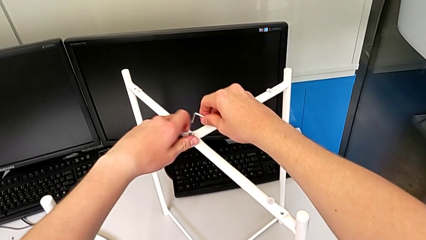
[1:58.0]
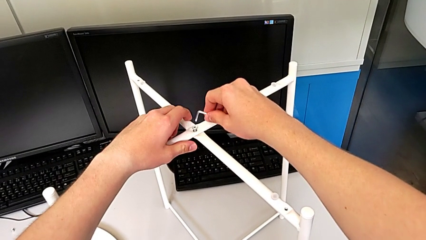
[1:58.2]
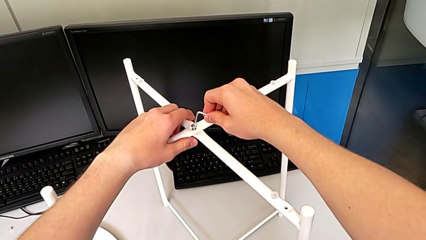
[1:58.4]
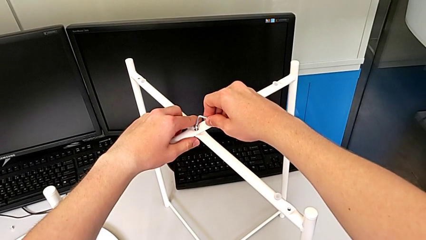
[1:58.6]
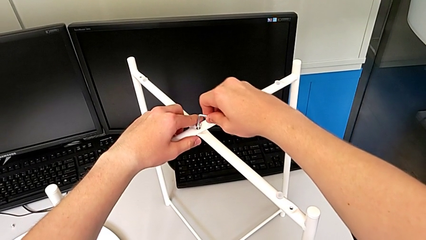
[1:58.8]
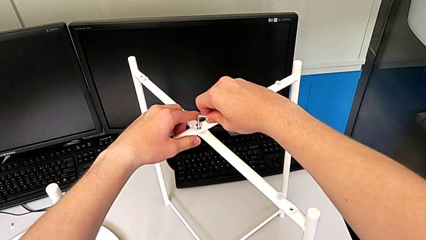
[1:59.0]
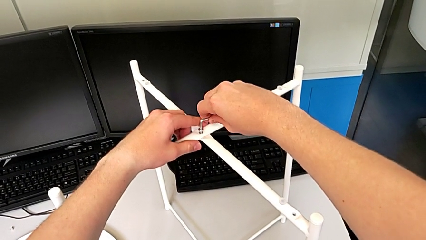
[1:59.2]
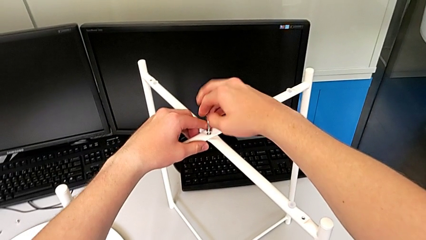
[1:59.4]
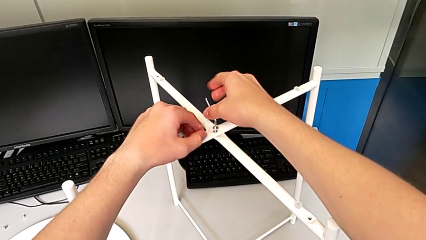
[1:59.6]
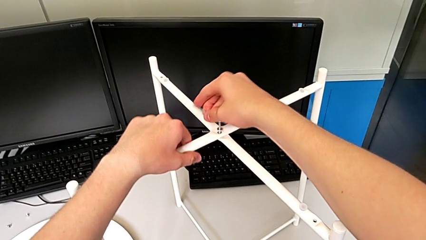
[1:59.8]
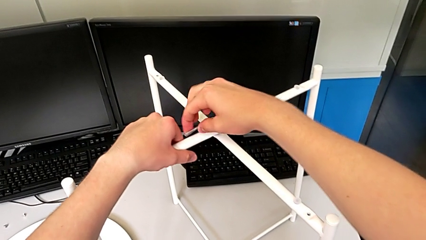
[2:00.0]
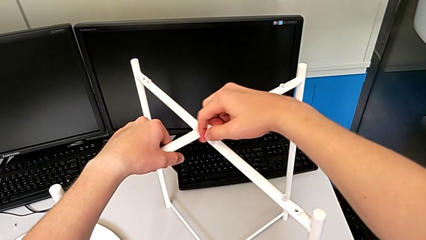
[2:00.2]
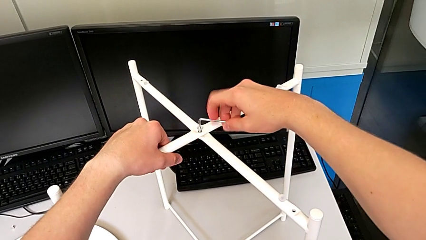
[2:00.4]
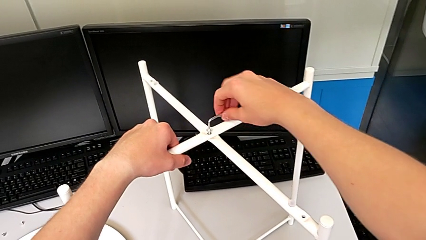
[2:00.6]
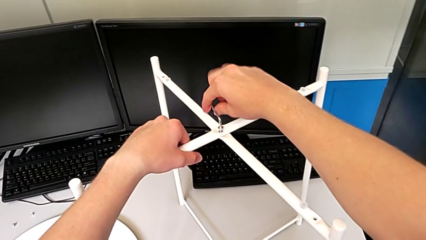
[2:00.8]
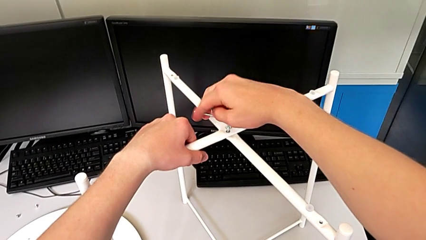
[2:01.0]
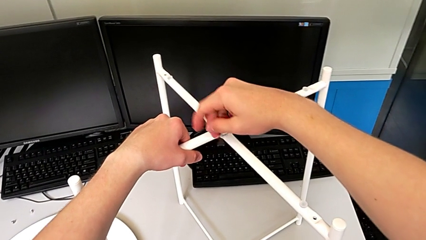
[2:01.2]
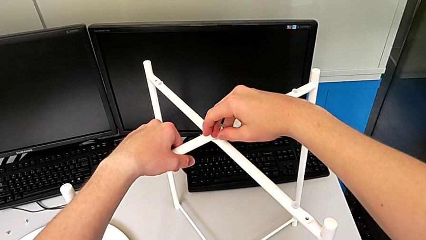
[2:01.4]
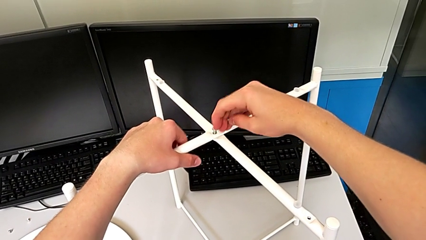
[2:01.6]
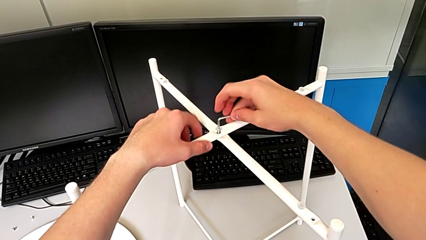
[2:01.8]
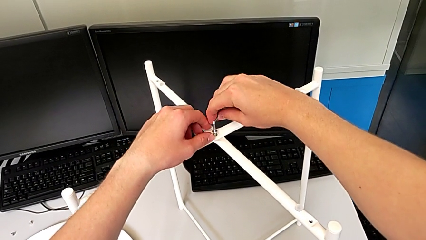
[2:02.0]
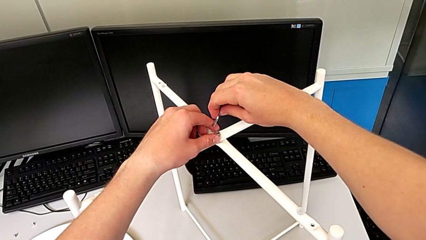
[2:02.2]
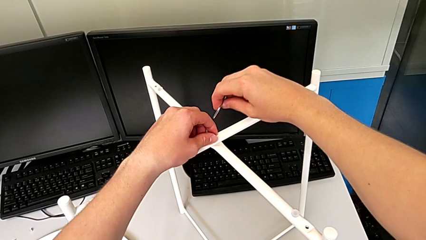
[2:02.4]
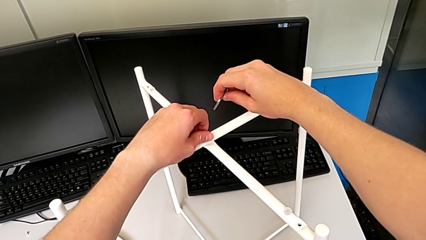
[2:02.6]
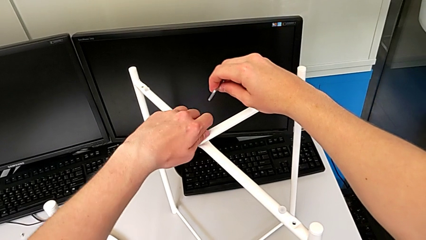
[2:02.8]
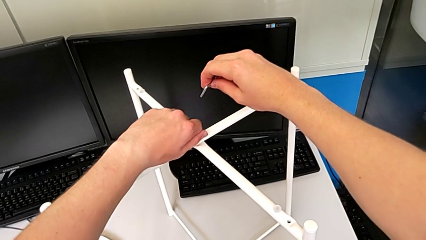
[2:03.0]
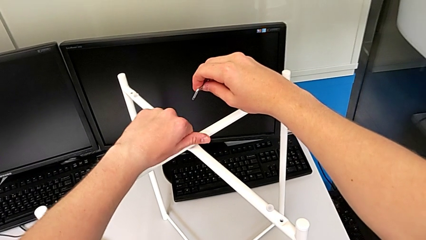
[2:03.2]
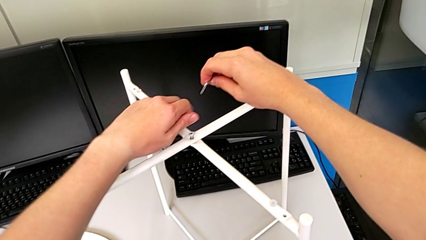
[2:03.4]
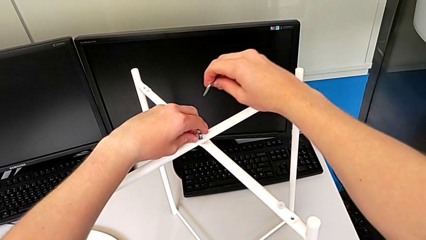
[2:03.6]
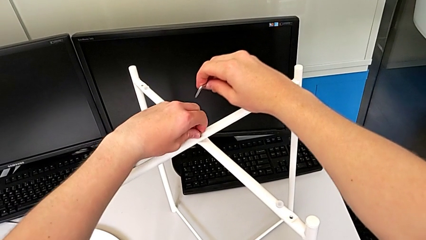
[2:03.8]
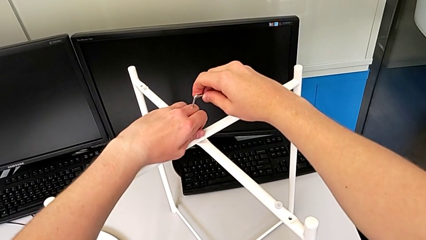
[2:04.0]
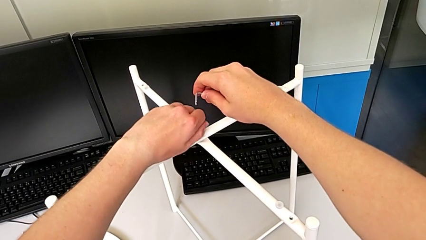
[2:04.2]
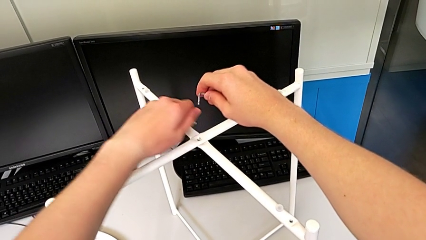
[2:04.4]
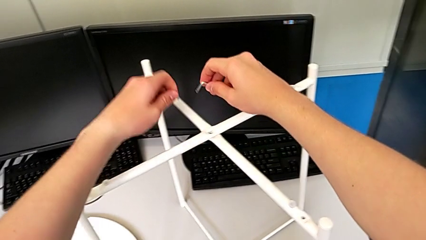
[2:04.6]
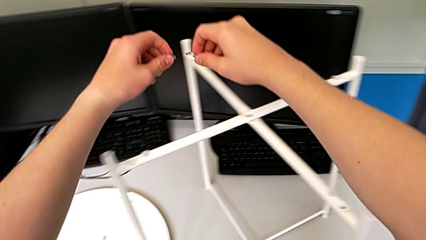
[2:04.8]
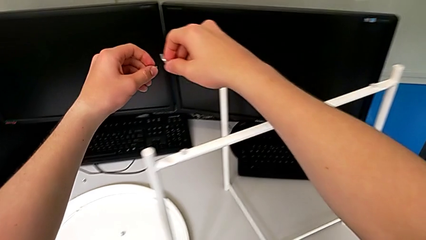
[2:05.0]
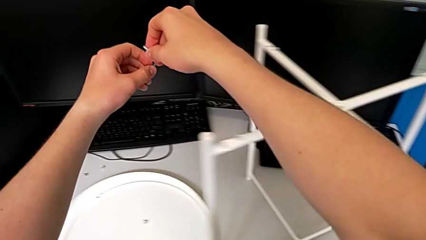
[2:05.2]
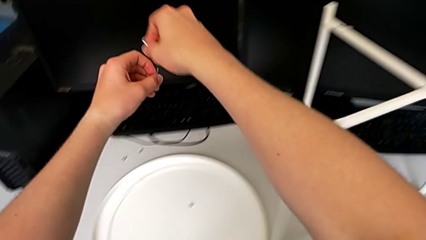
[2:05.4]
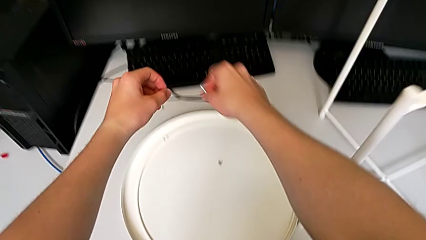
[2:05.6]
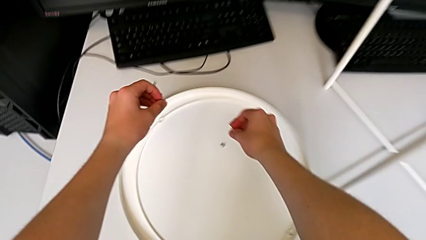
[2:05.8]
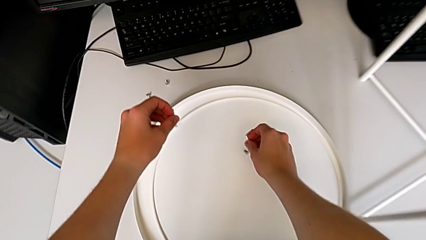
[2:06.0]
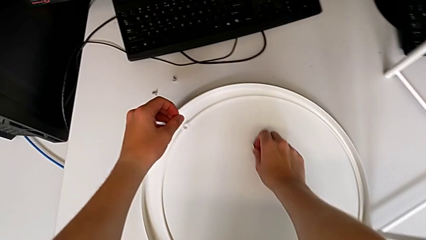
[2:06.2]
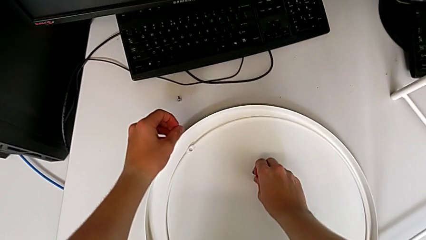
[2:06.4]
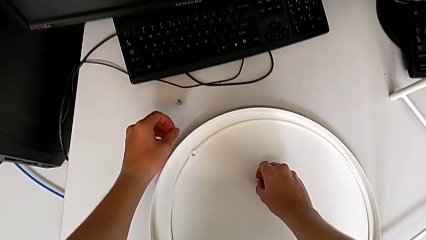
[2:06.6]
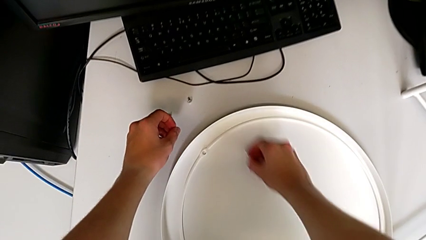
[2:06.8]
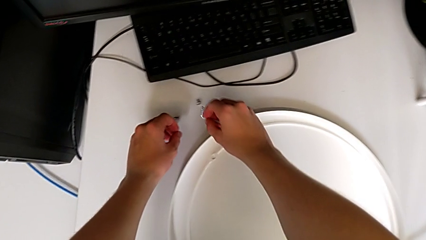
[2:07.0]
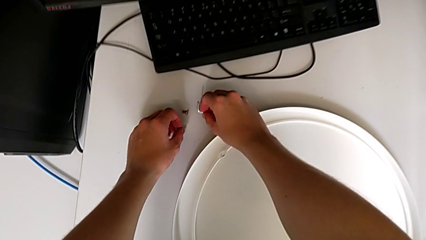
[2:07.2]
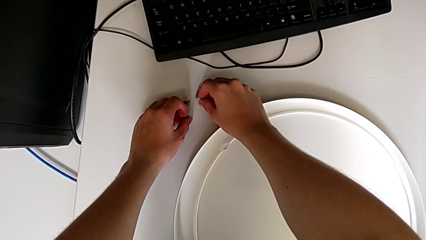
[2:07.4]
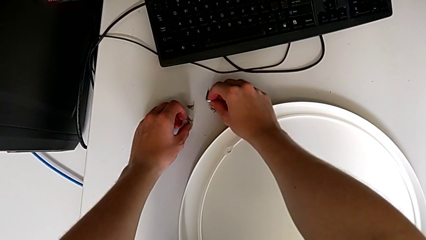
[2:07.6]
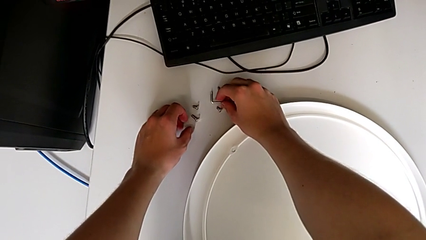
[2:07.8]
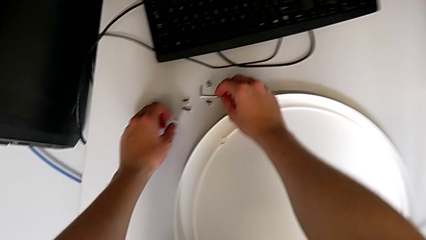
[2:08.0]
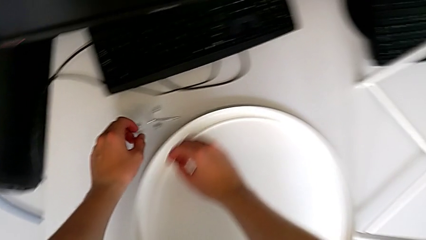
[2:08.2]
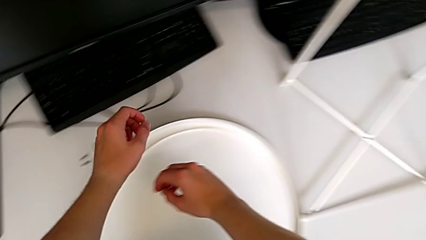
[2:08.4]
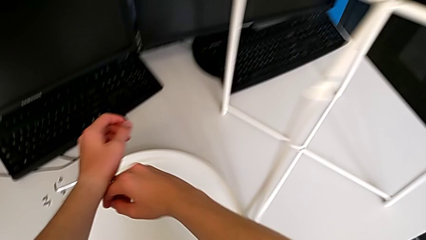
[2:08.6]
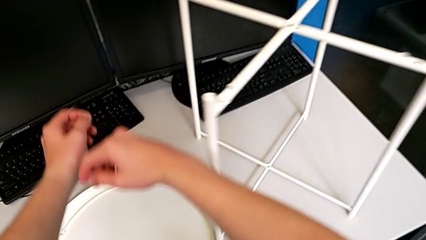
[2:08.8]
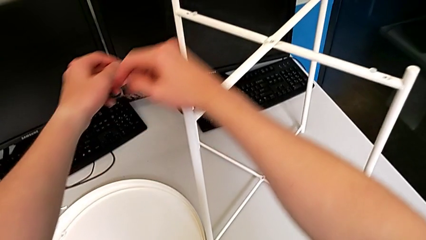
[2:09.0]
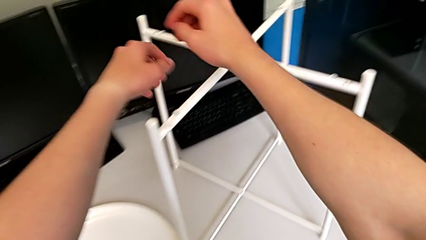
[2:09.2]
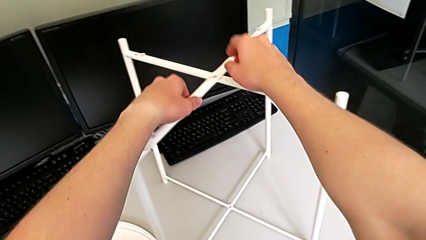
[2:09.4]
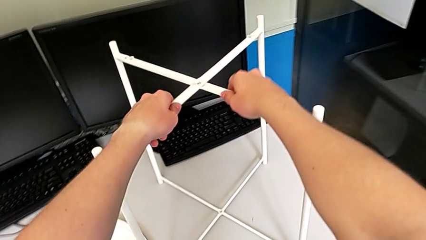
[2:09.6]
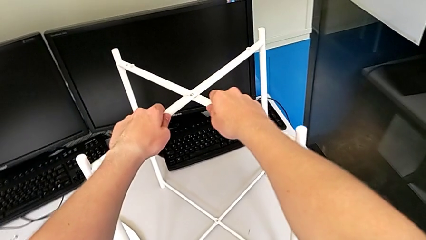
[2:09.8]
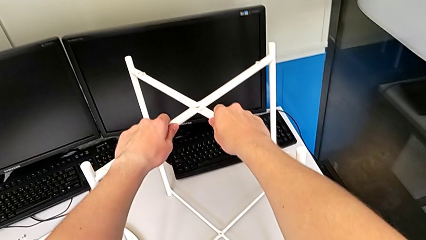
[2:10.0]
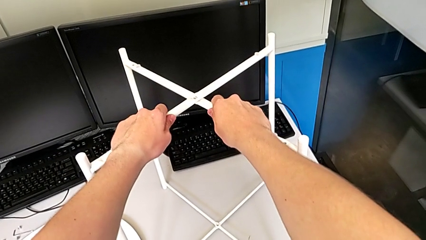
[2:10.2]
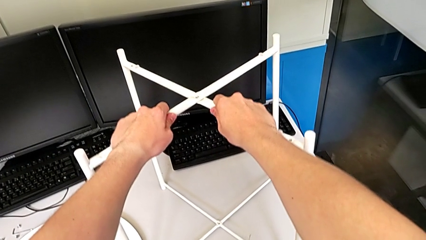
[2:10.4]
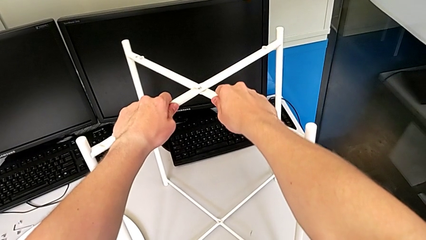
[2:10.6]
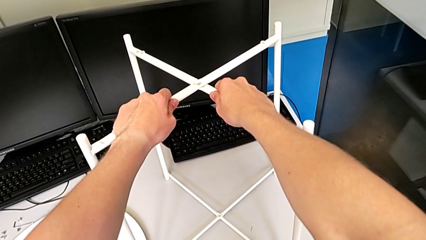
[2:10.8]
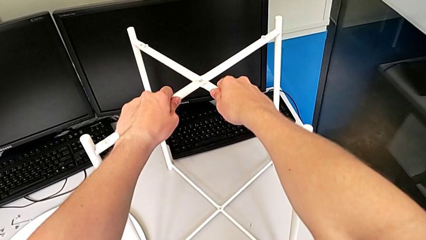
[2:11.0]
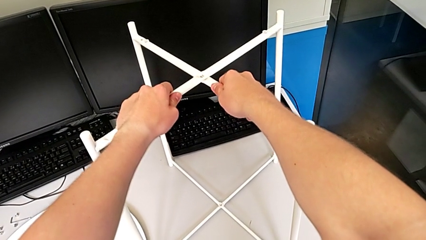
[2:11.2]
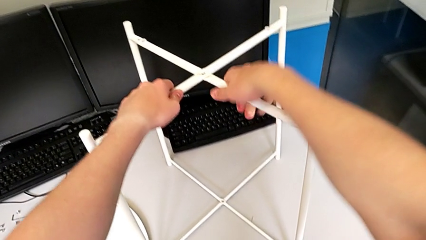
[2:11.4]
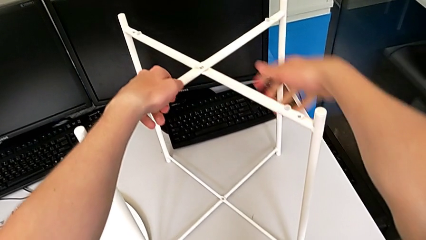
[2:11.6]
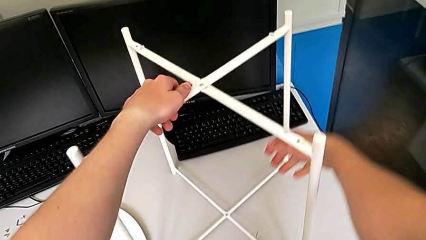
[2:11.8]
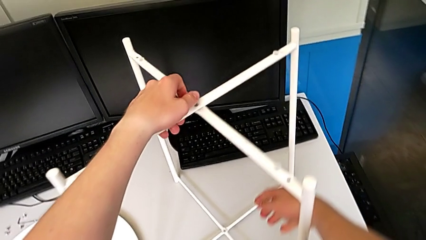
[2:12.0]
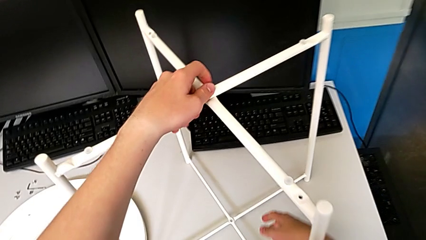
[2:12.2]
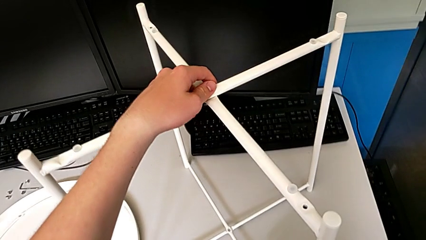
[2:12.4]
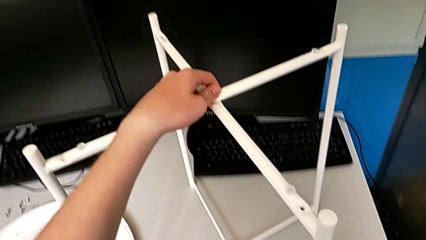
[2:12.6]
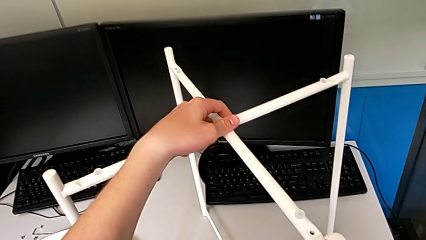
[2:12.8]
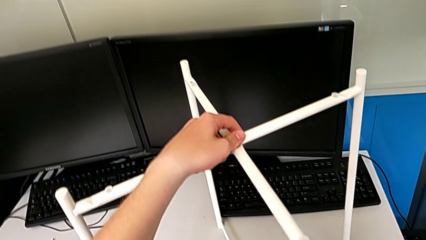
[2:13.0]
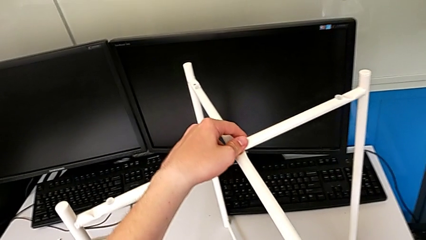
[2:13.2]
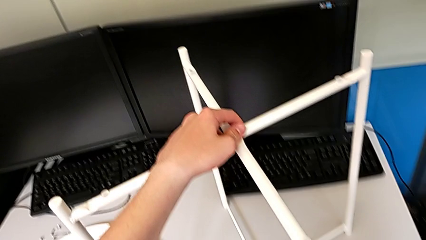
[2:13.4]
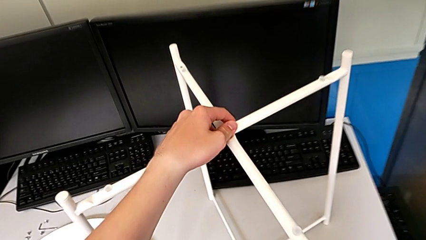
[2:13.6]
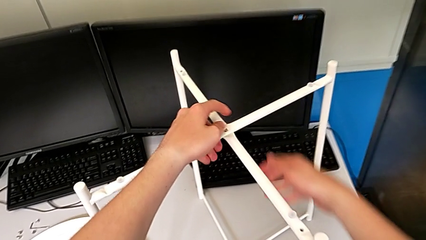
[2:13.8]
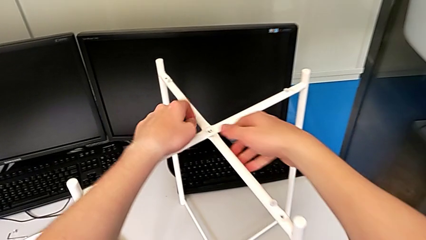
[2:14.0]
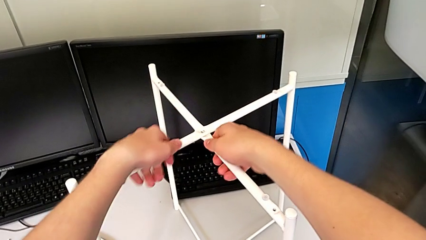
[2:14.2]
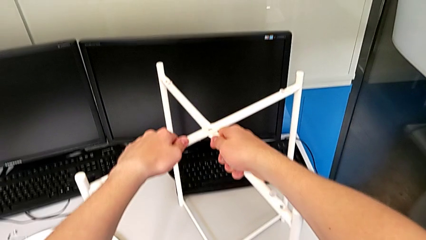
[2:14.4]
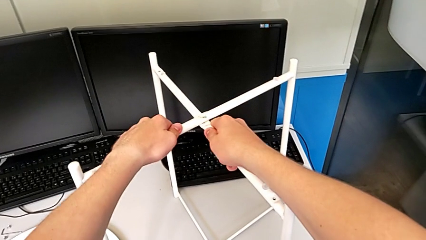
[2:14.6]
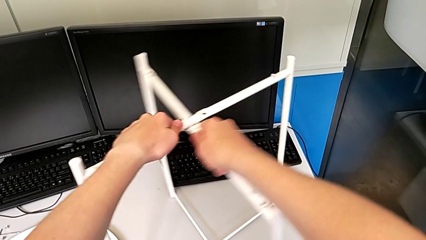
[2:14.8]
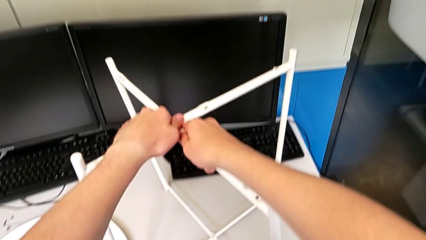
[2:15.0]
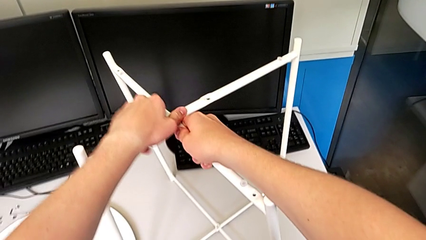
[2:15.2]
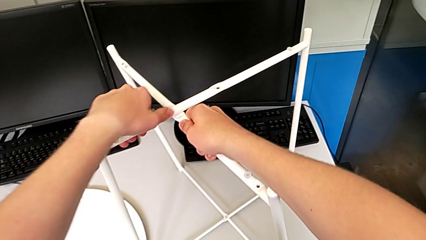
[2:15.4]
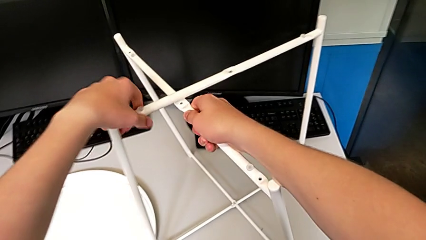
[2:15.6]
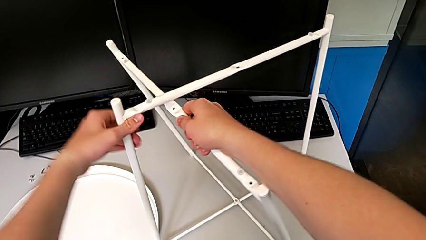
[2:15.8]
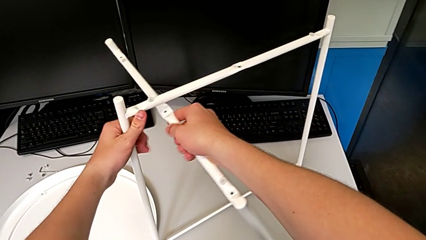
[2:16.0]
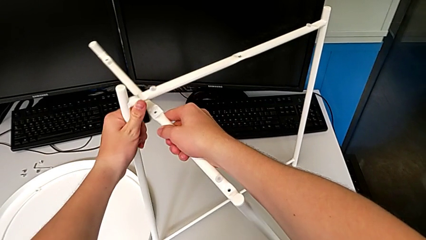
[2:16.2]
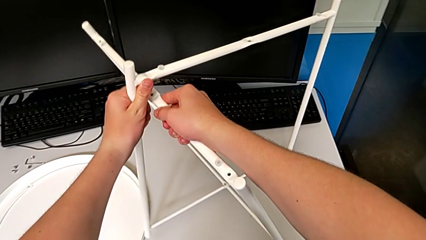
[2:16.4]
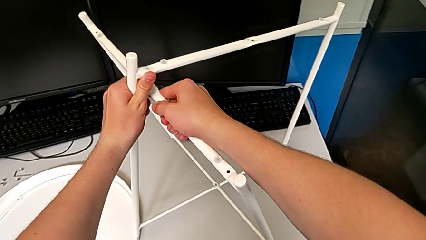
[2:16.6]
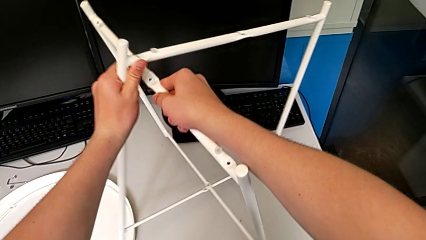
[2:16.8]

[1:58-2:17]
The camera wearer is unscrewing the low hex socket head of the legs. They insert the Allen wrench, unscrew the hex socket head, grab it, rotate it and disassemble it. They grab the leg, pull it, grab the leg and pull it.
